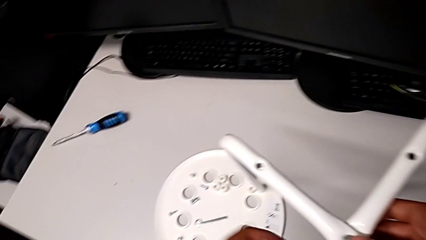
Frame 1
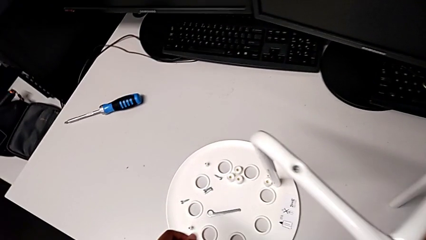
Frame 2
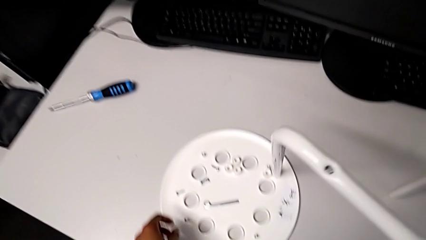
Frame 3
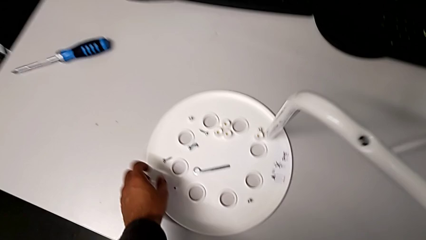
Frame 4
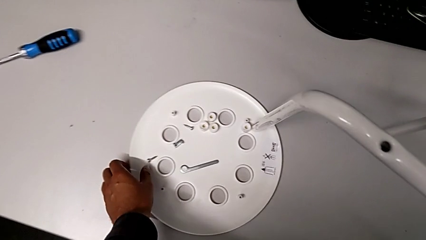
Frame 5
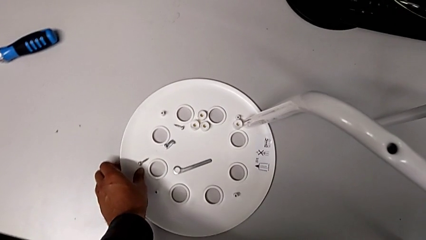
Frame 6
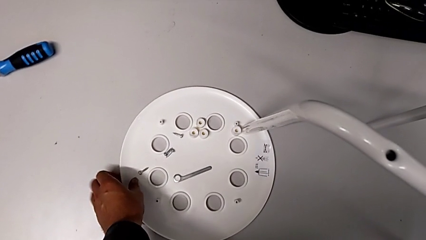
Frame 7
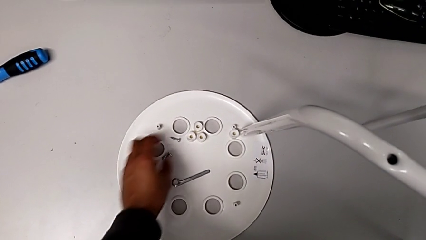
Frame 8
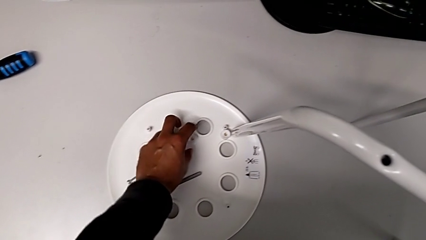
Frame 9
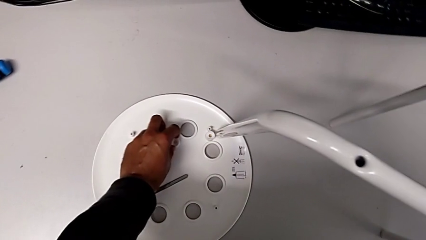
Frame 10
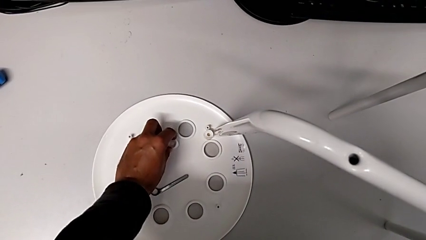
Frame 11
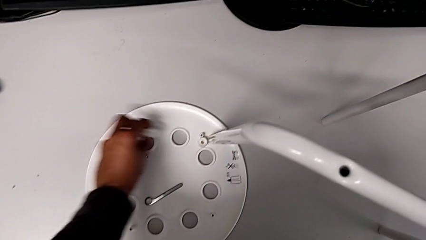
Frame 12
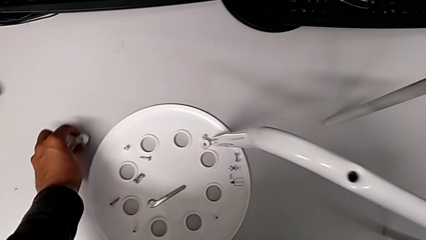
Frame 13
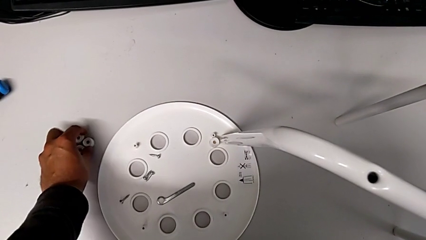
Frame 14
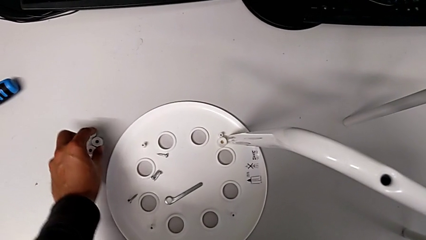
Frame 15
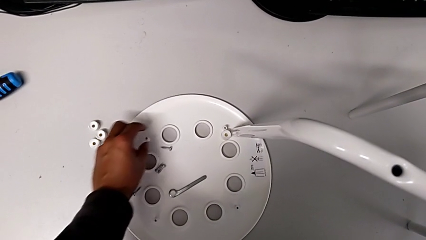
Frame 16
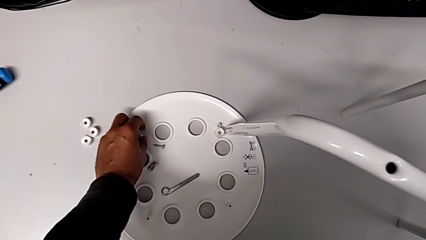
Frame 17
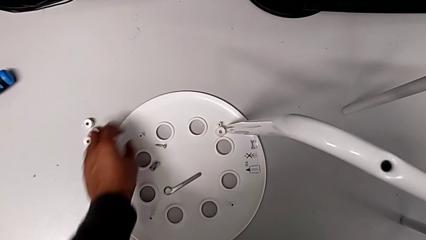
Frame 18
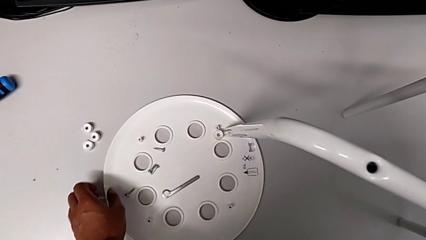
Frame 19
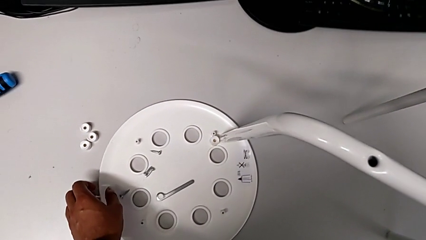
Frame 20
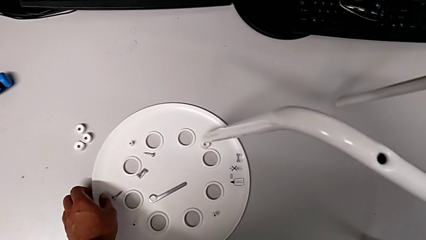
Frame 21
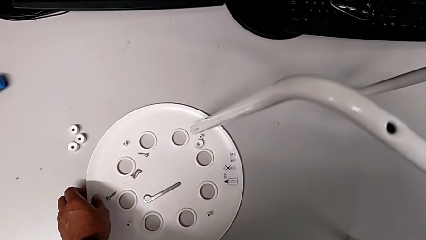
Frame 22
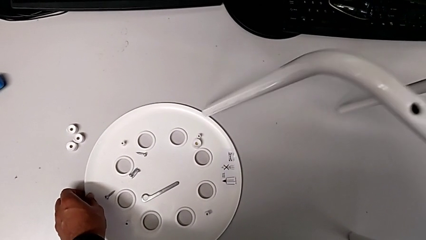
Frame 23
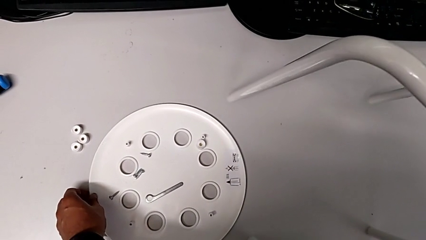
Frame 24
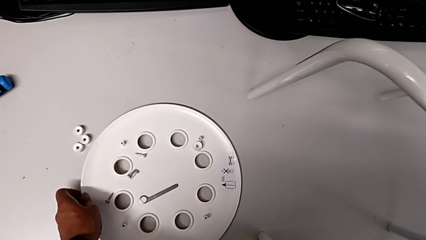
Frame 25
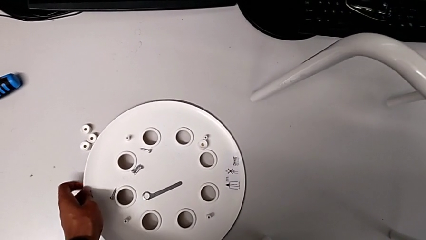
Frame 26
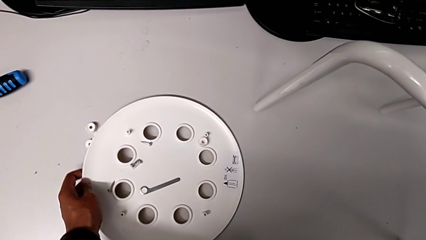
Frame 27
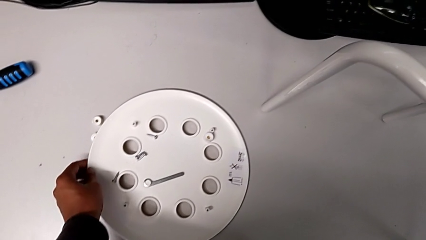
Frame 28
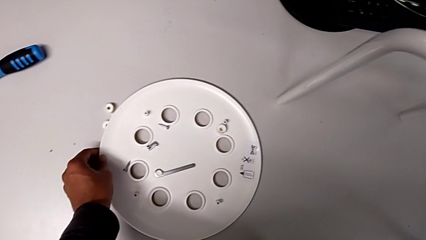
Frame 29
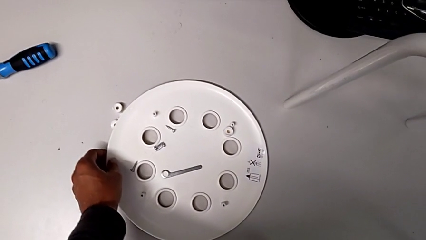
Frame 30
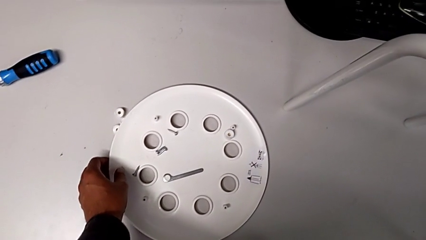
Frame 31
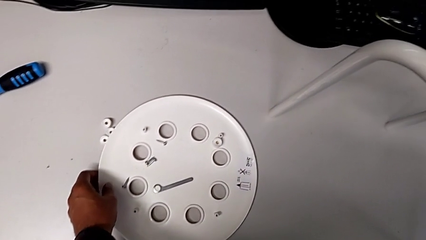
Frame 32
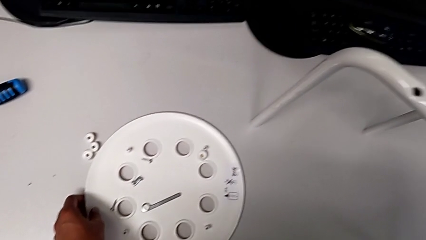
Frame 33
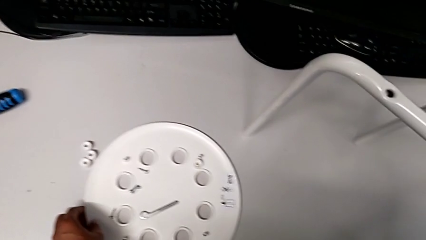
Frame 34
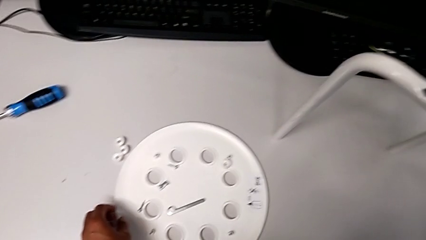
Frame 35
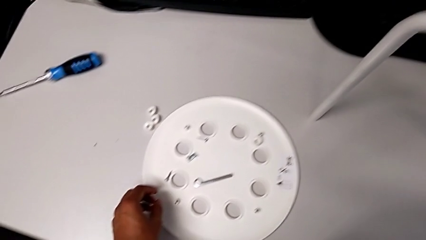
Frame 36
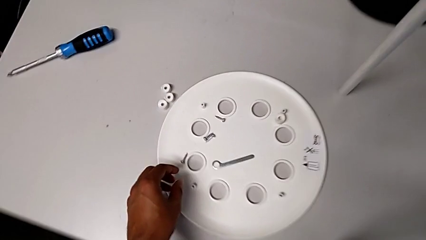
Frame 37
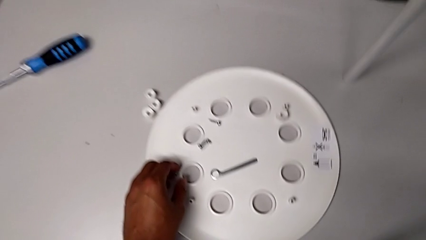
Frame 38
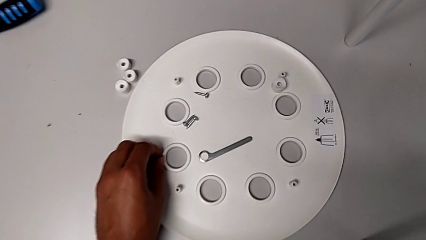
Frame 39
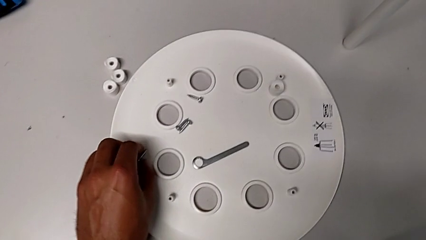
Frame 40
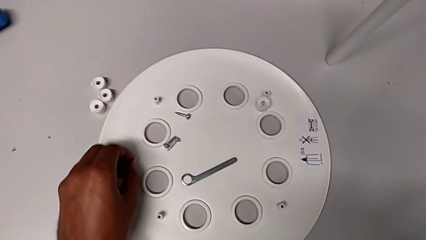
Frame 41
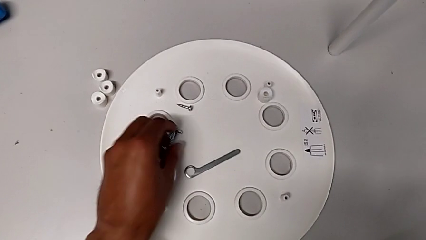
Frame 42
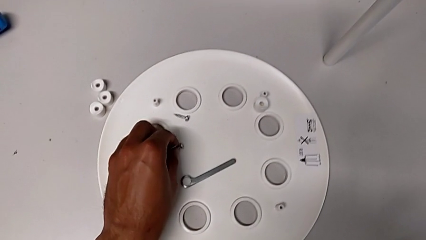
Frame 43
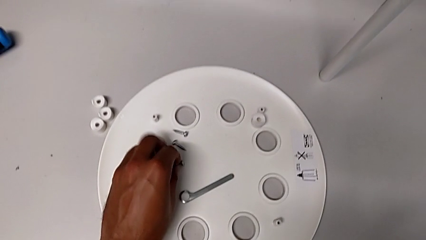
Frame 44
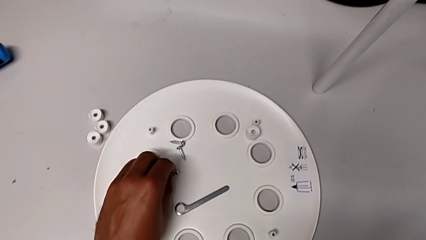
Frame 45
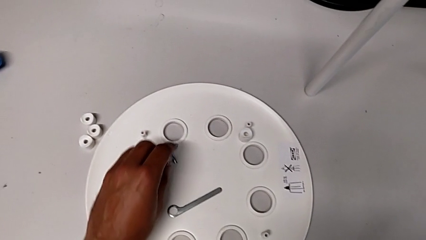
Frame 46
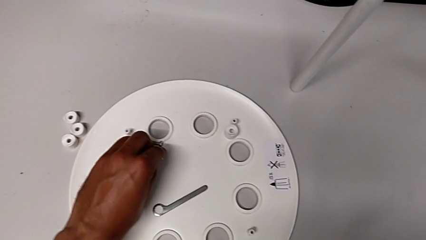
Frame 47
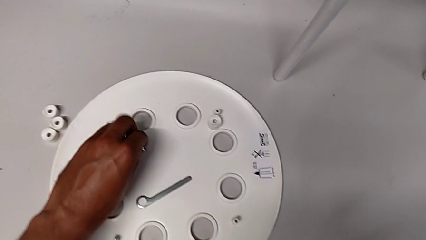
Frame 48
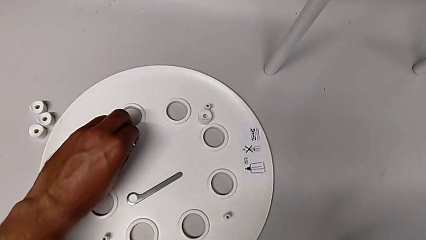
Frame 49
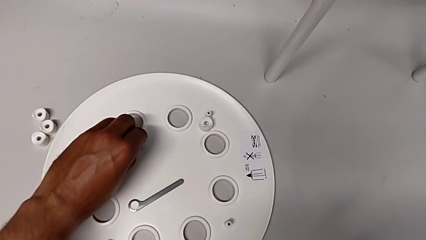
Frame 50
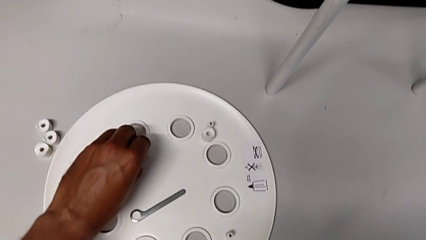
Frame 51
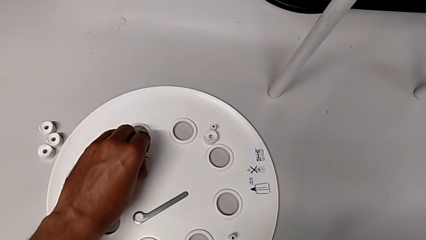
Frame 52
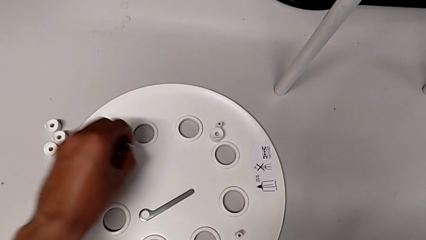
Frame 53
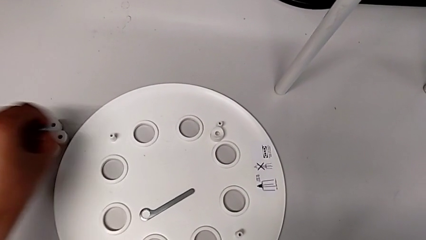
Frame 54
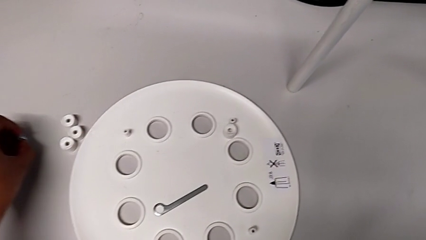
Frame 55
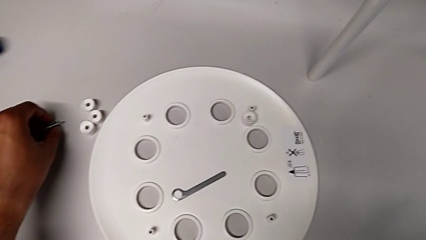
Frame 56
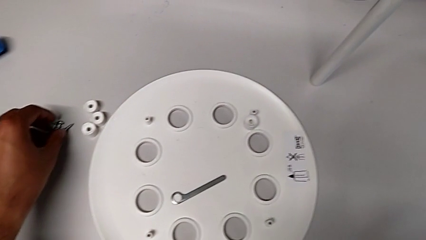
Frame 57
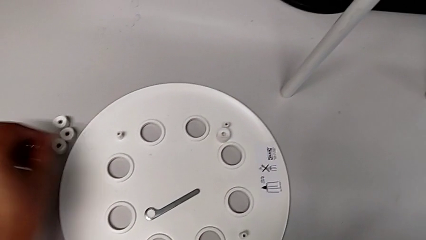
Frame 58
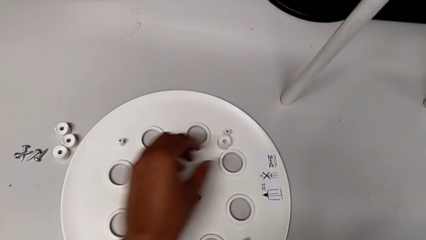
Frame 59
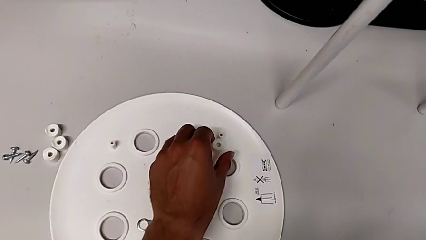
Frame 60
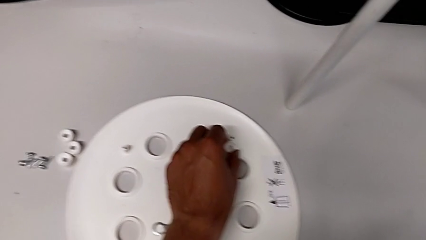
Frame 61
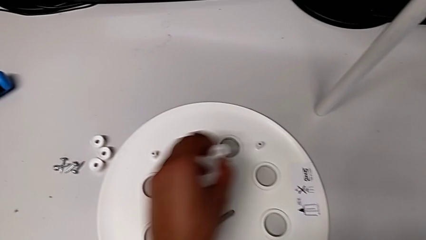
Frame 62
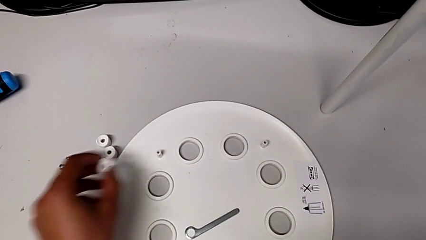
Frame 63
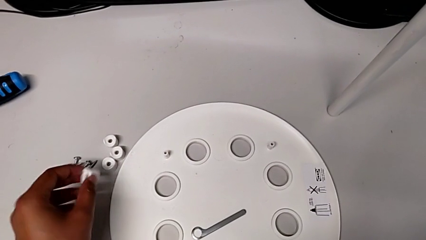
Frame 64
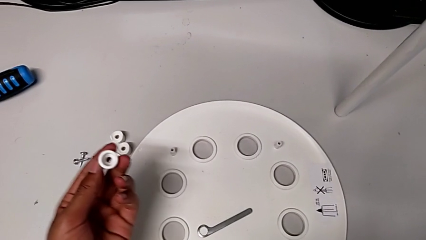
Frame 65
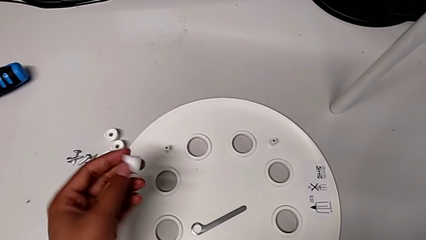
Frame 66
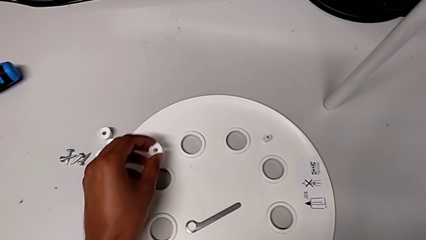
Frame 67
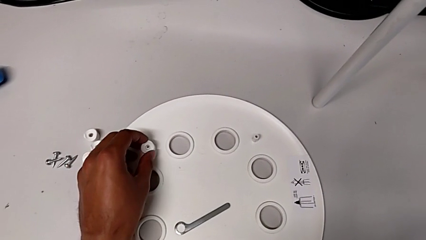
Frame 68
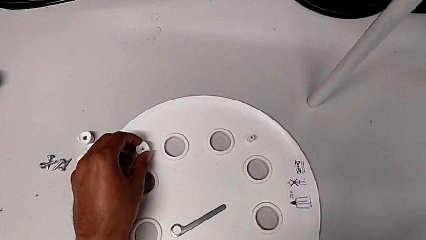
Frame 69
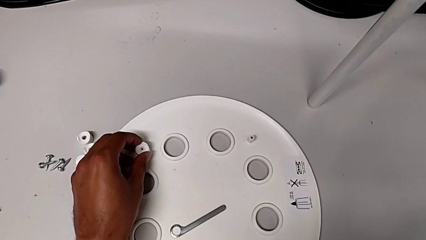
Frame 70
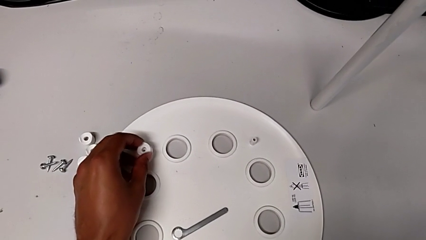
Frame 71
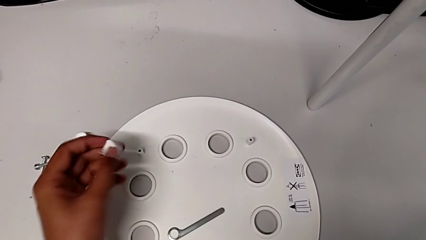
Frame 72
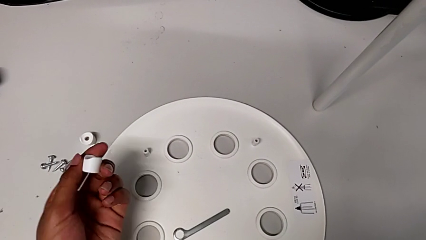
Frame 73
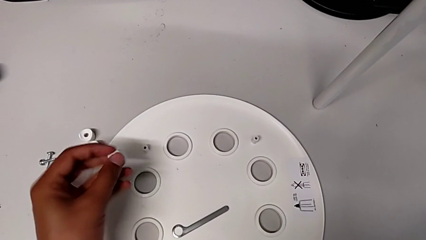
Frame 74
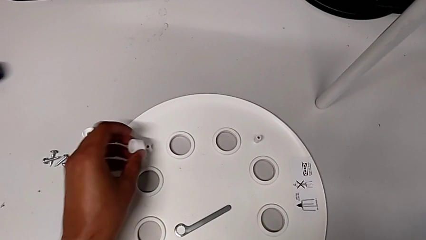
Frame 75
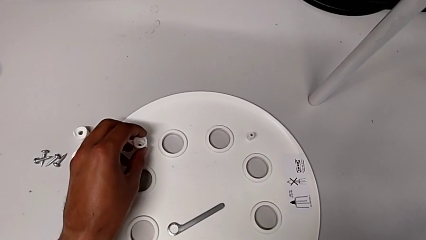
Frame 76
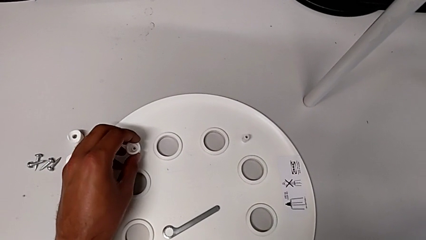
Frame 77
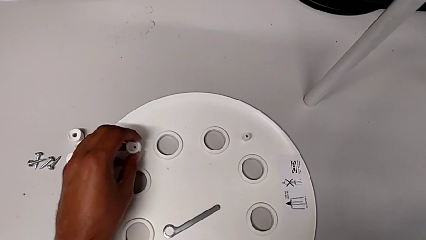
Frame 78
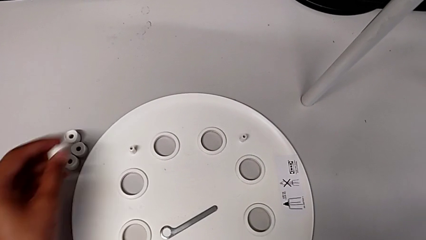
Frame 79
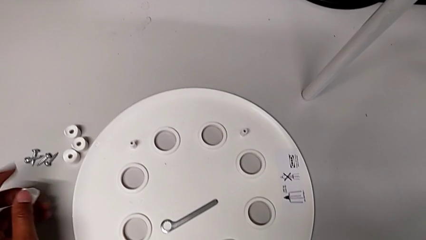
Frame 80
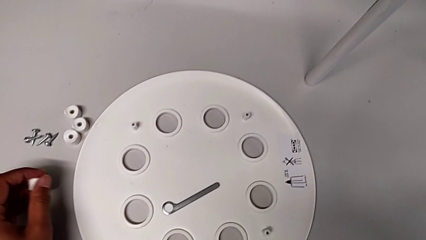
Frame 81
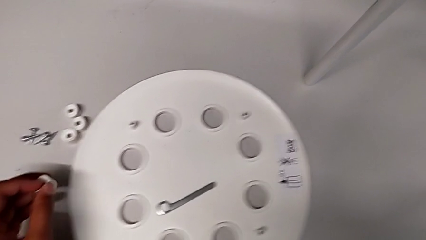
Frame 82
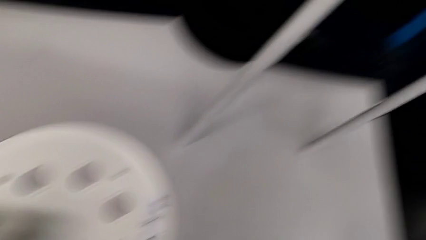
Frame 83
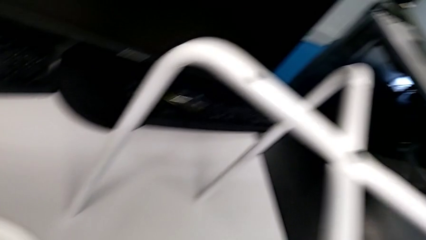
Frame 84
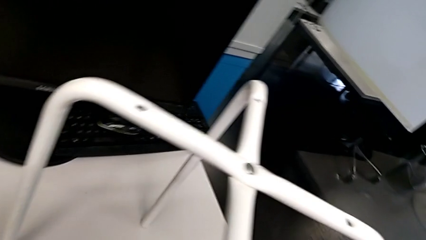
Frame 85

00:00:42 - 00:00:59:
The camera wearer is placing the seat onto the legs. They grab the washer, place it, grab the seat with the left hand, place the leg with the right hand, grab the screw, place it, grab the washer and inspect it.
